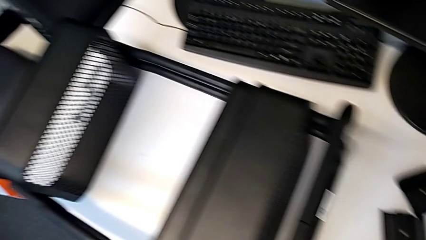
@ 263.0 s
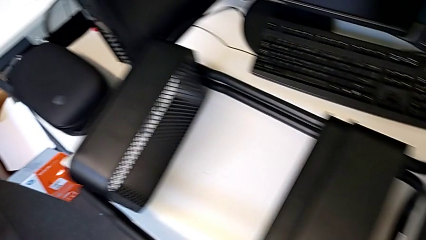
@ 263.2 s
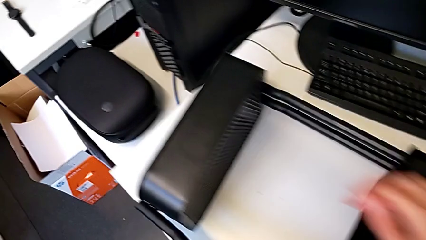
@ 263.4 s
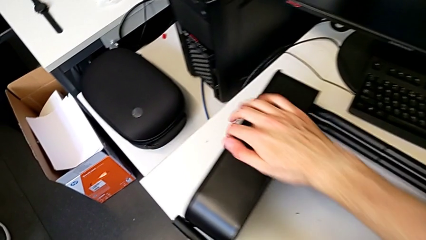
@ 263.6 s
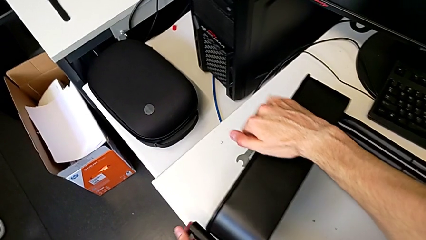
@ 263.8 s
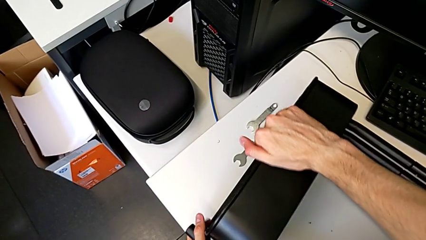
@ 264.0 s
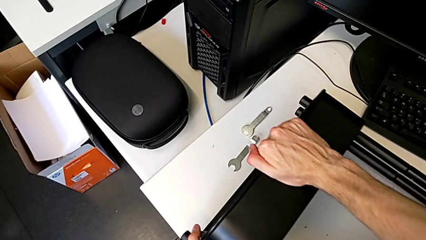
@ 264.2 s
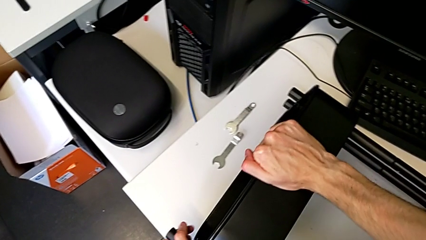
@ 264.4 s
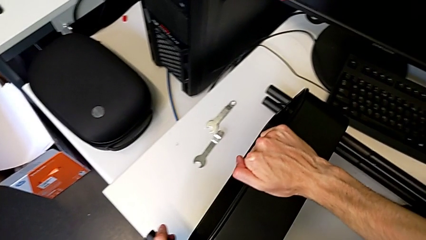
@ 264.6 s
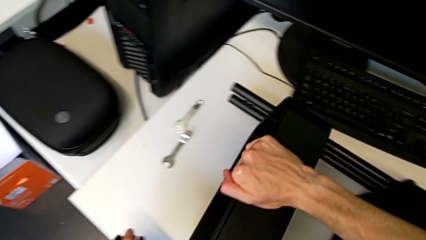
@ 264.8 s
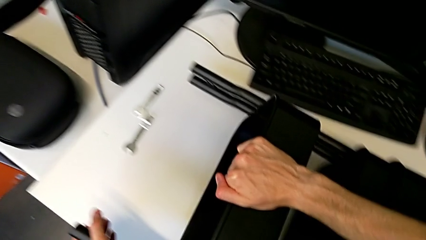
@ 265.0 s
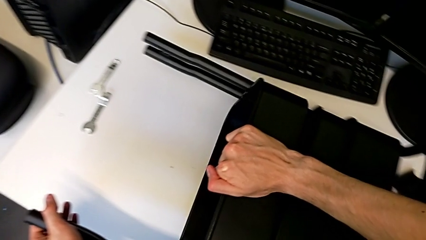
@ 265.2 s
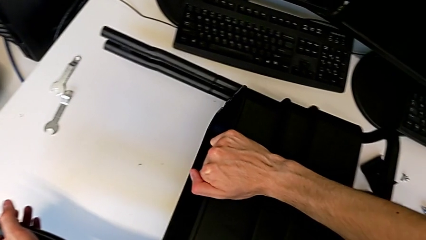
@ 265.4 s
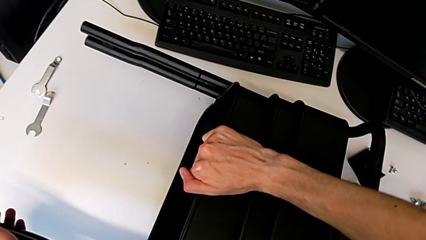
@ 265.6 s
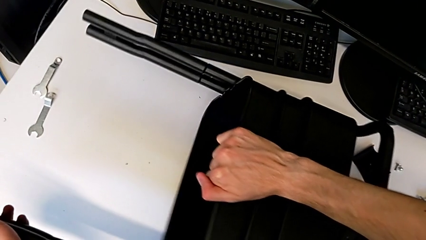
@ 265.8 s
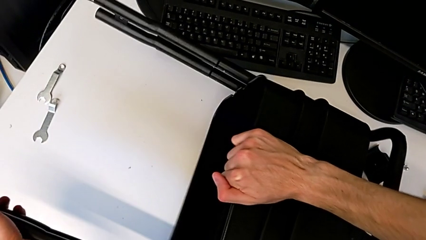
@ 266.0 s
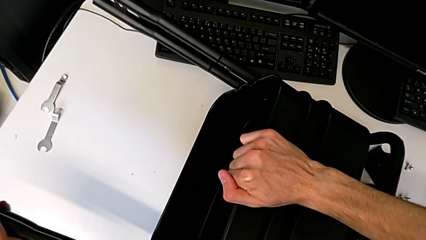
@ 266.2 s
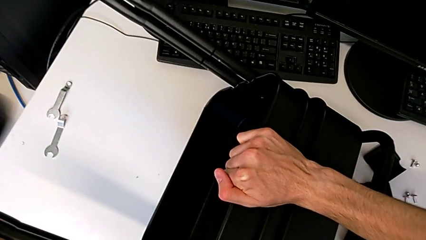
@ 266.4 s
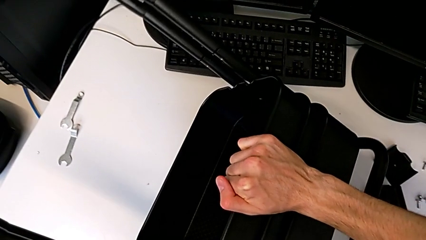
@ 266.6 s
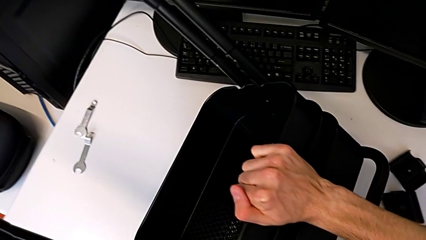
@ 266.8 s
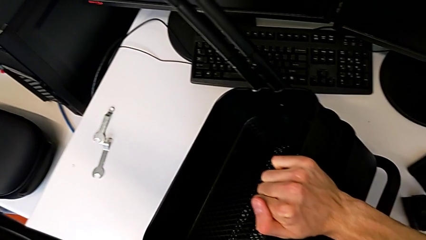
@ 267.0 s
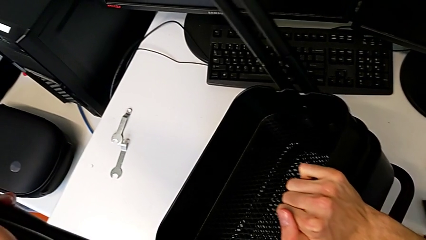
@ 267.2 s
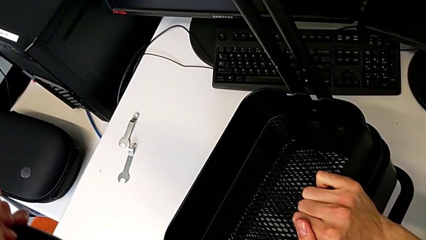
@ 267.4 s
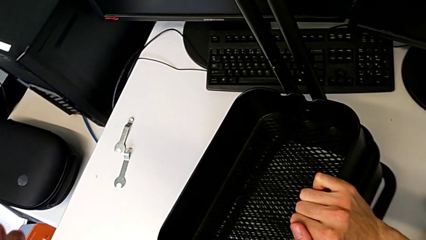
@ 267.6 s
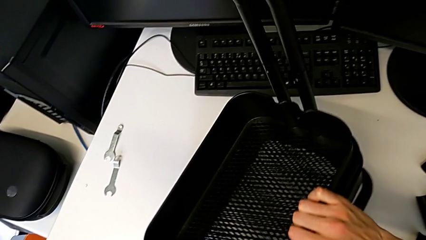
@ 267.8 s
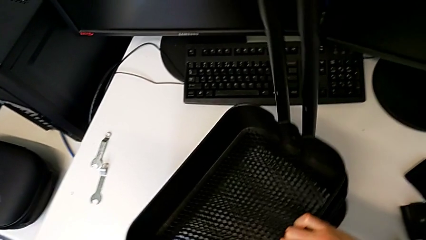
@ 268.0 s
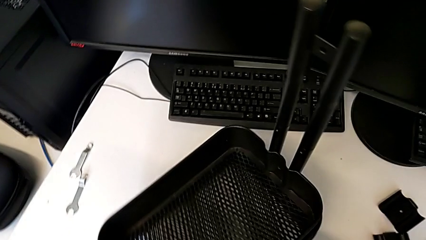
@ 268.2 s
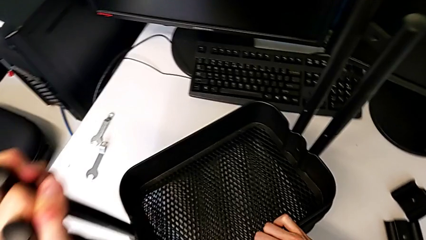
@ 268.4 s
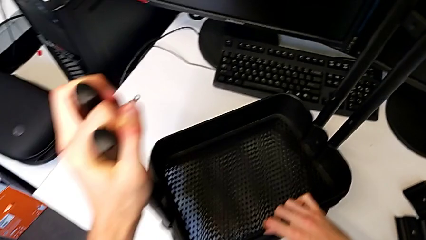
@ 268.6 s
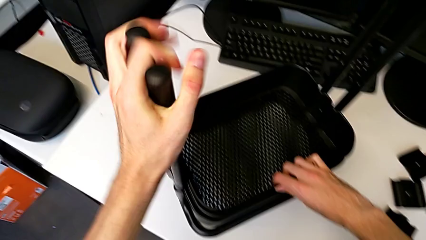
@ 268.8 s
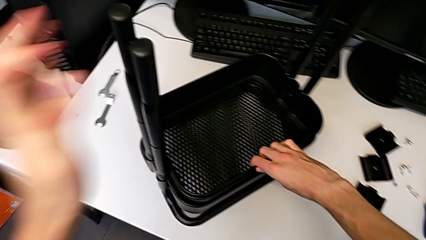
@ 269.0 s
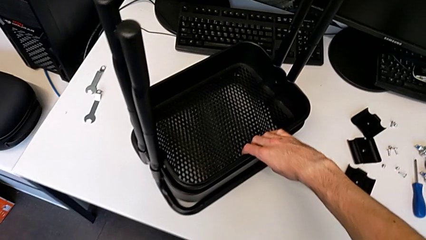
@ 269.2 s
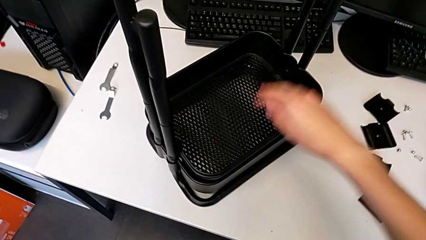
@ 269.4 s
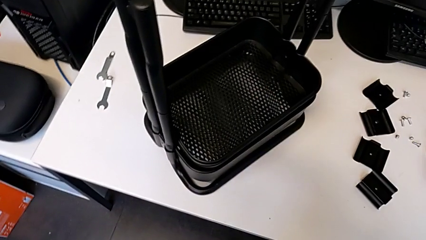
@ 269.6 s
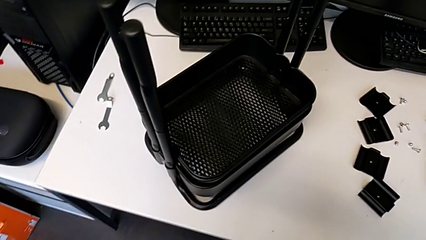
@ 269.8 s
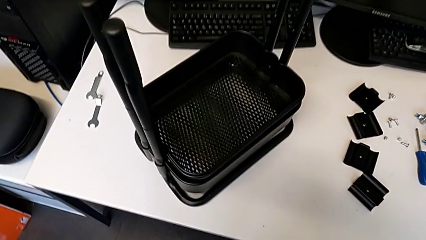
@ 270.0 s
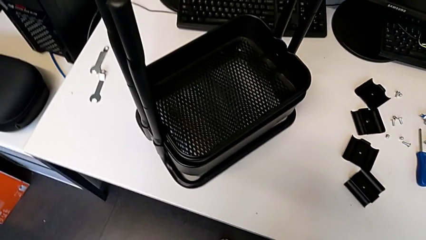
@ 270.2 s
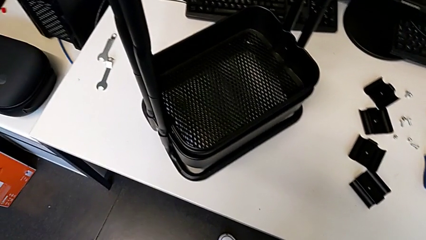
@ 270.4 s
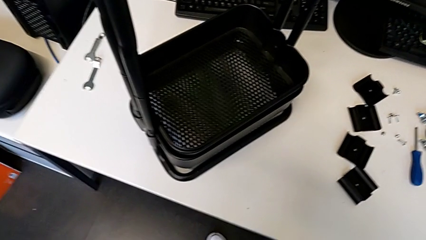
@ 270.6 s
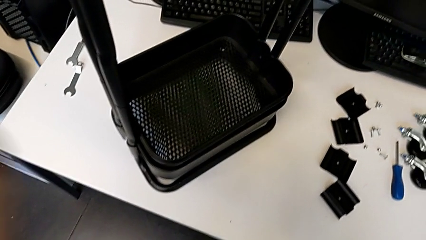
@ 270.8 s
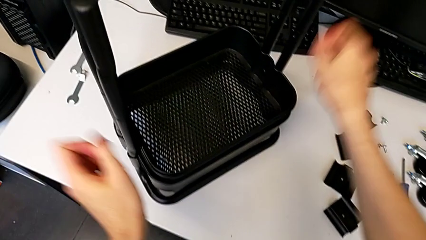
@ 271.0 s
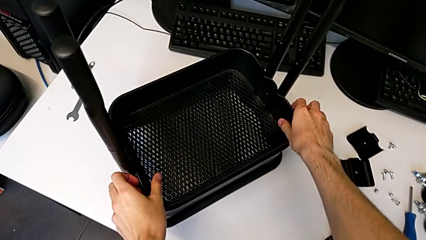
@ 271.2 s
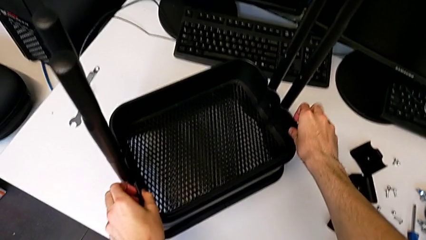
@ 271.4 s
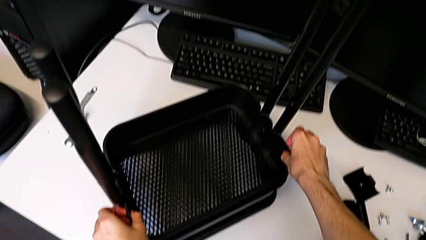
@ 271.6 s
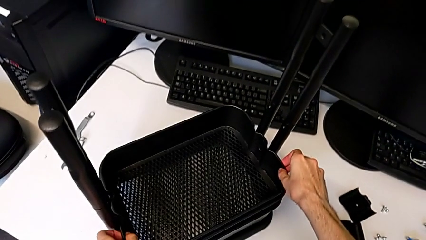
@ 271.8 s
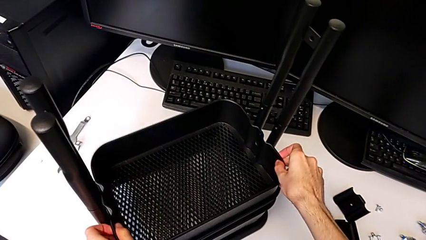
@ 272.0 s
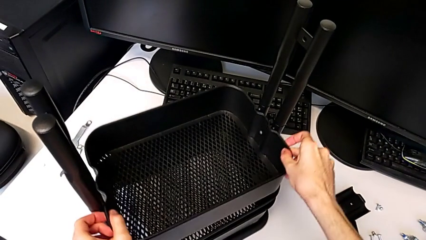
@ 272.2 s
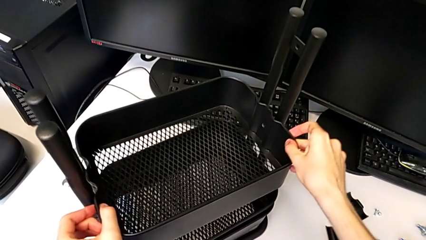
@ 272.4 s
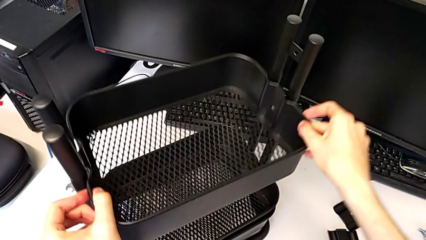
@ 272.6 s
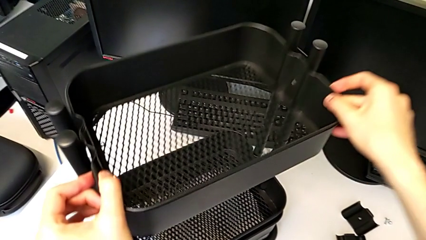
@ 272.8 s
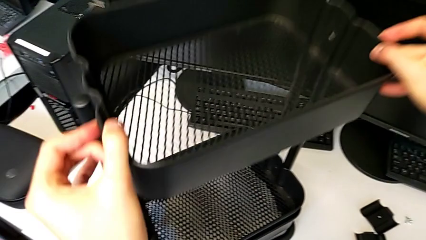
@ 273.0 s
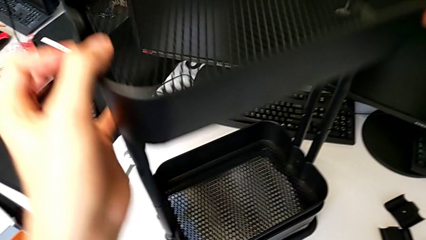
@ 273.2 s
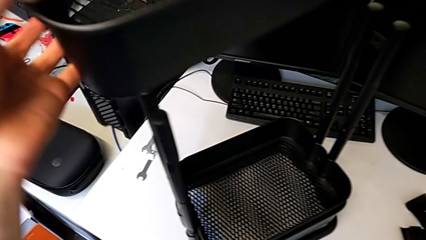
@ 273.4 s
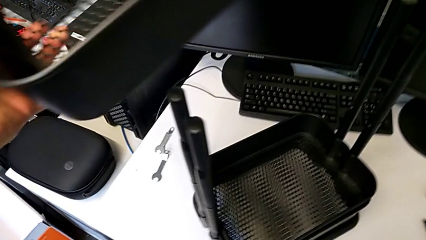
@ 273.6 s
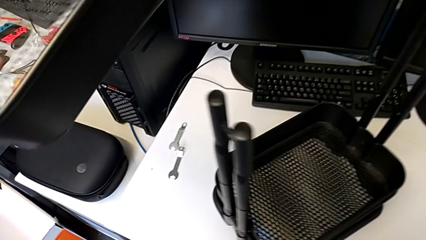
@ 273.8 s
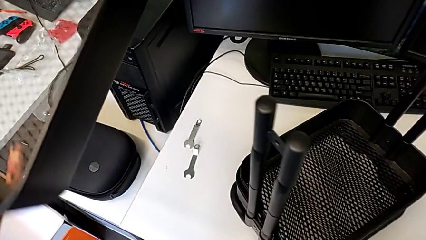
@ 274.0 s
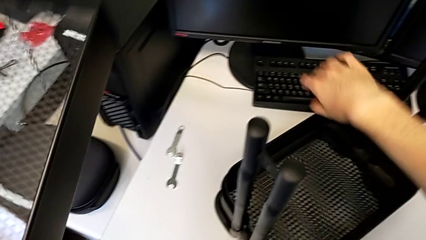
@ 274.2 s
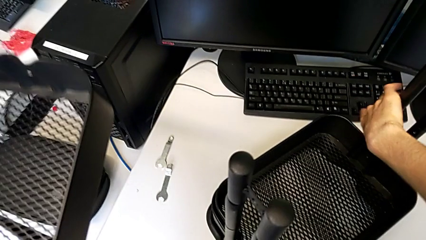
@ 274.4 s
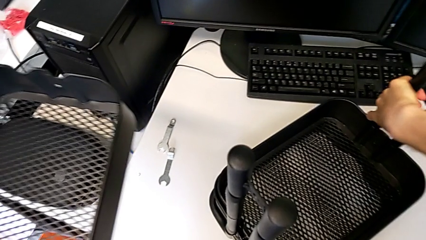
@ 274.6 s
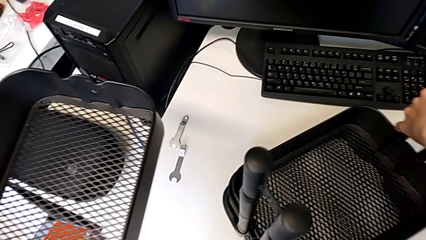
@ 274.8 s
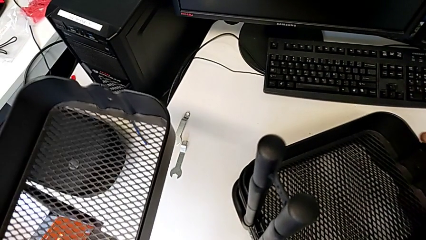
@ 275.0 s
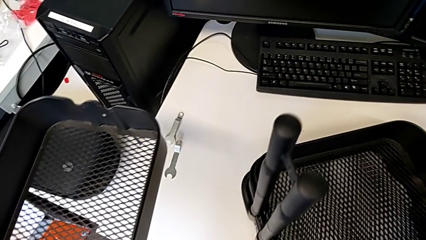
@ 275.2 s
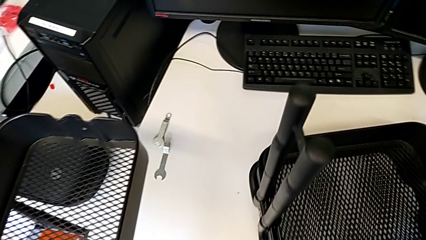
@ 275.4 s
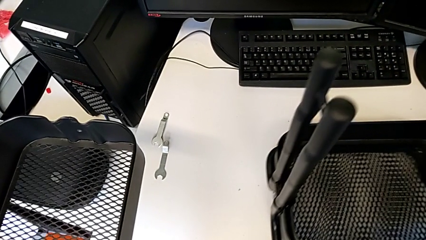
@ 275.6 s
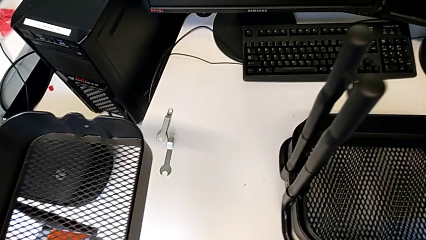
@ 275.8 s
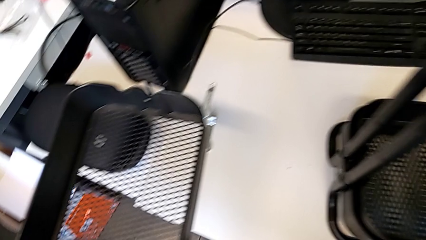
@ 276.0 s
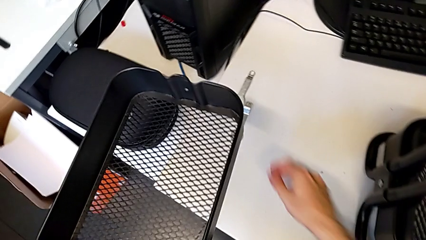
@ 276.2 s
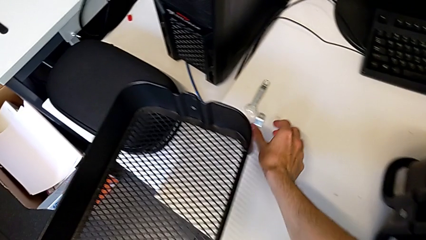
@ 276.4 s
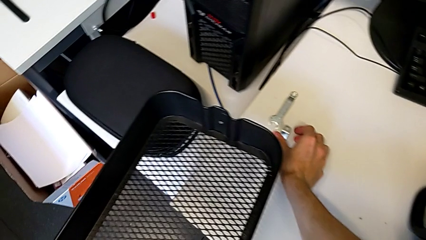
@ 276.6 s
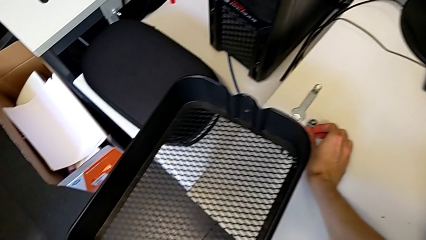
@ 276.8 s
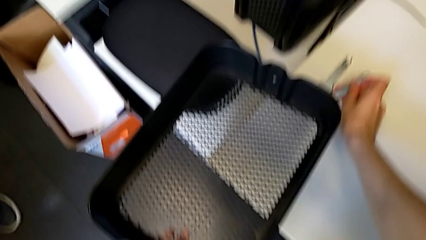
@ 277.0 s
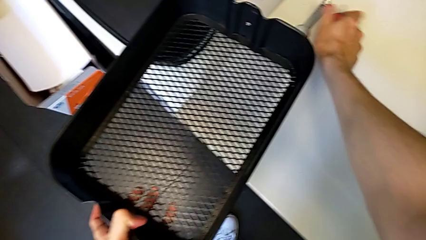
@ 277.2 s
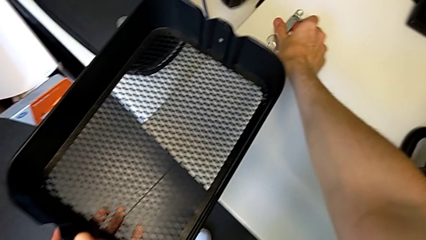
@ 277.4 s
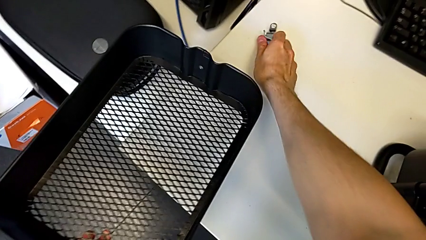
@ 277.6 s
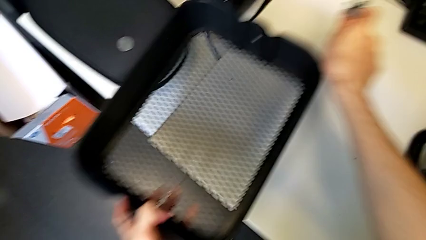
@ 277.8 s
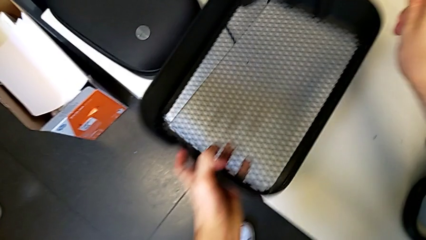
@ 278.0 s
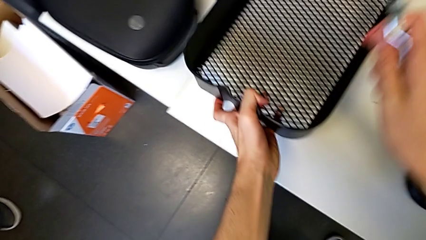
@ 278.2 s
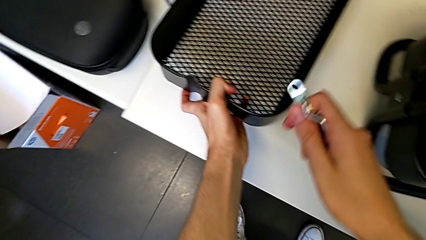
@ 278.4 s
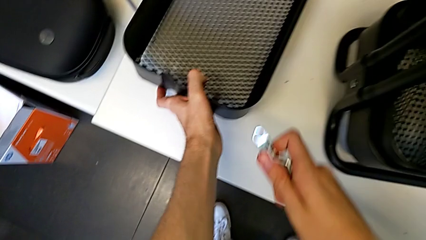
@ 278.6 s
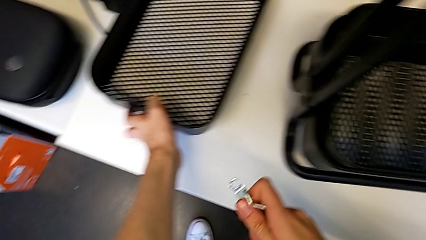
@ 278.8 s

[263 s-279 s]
The camera wearer disassembles the upper grid tray from the shelf. They slide the top grid tray, rotate the utility cart, disassemble the top grid tray, slide the utility cart, grab the hexagonal wrench and place the top grid tray.
